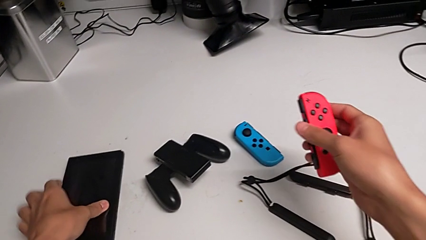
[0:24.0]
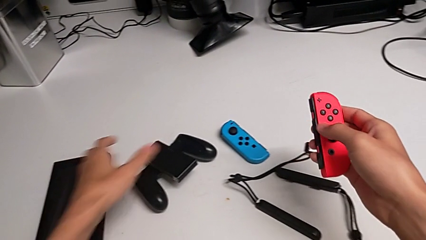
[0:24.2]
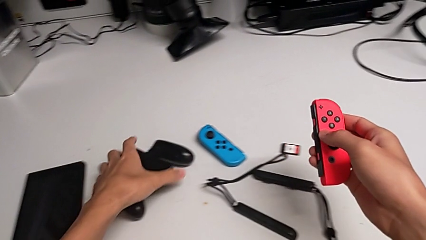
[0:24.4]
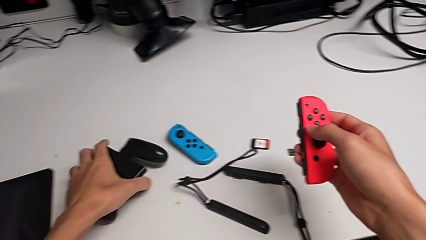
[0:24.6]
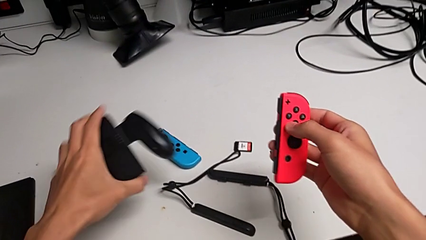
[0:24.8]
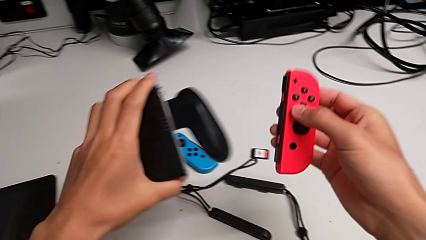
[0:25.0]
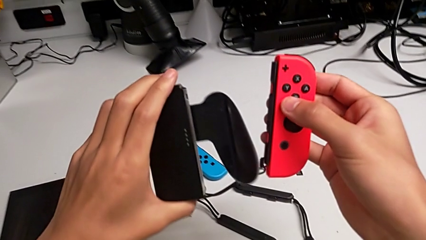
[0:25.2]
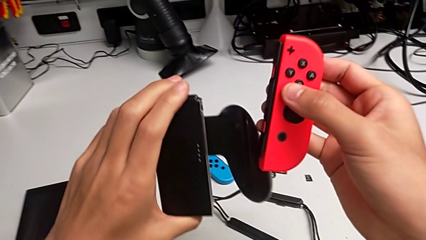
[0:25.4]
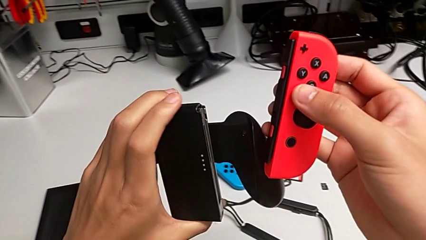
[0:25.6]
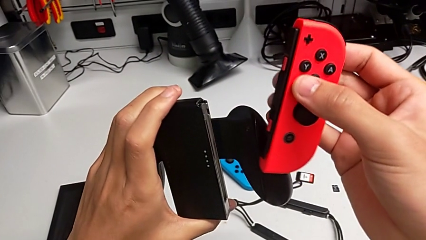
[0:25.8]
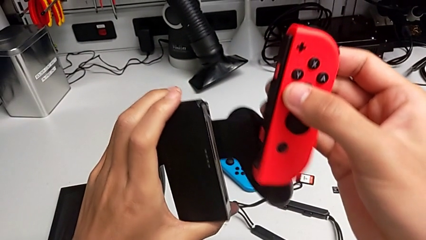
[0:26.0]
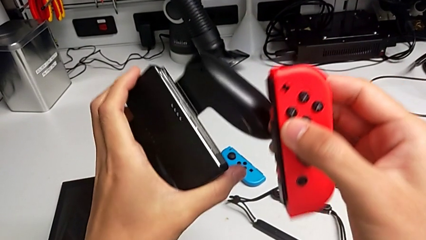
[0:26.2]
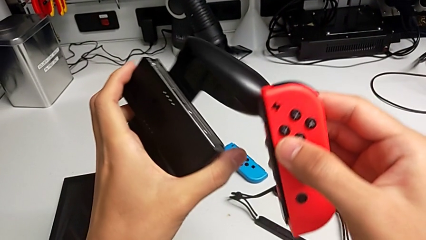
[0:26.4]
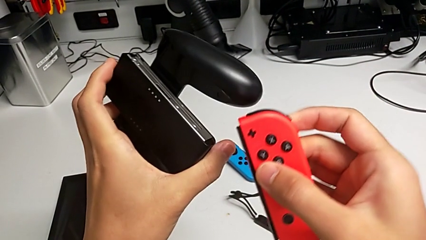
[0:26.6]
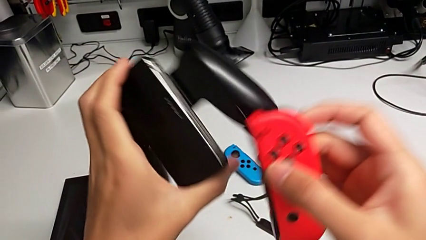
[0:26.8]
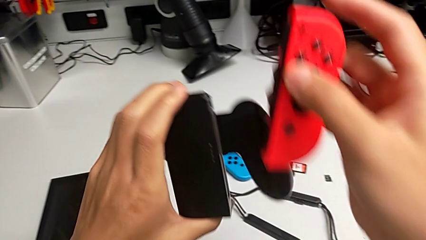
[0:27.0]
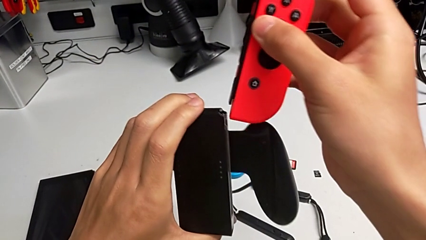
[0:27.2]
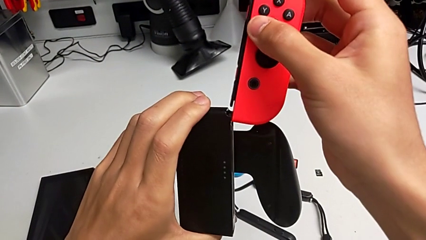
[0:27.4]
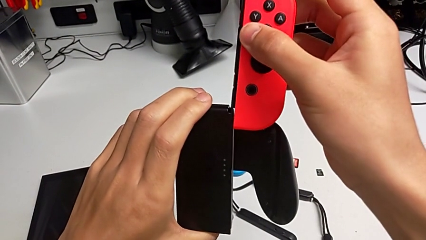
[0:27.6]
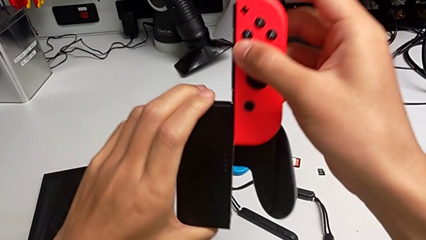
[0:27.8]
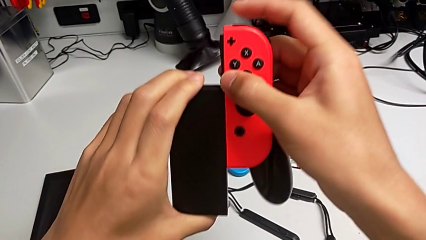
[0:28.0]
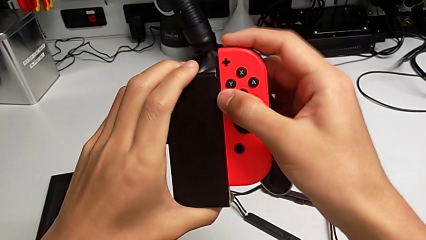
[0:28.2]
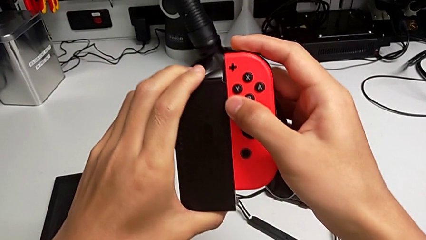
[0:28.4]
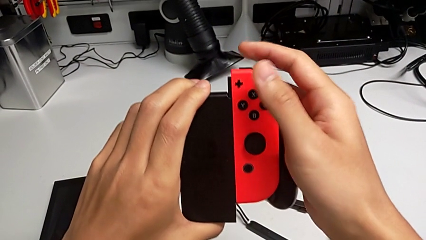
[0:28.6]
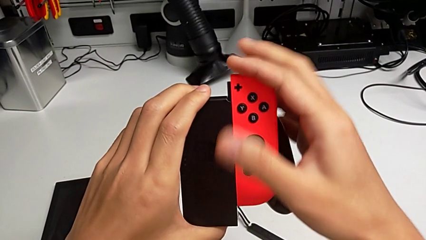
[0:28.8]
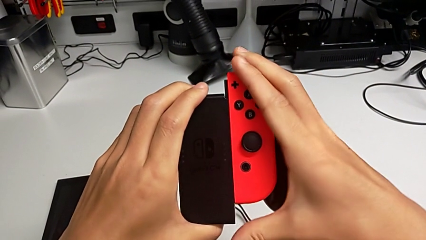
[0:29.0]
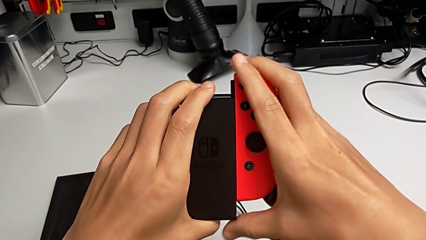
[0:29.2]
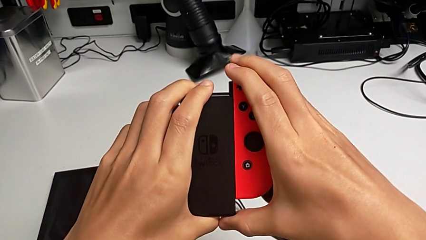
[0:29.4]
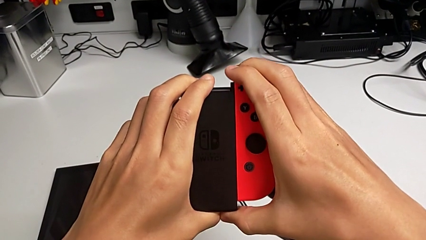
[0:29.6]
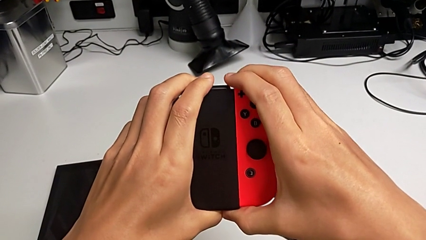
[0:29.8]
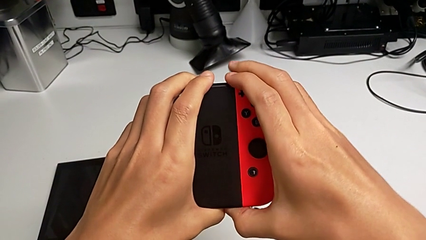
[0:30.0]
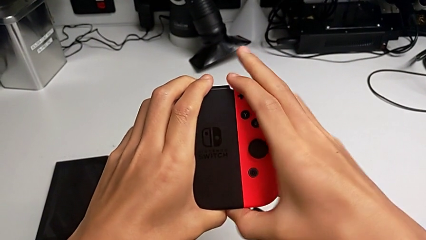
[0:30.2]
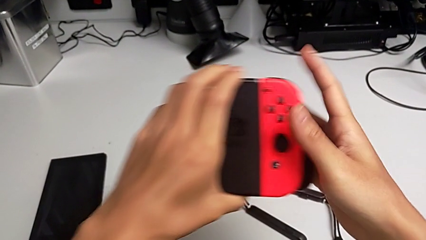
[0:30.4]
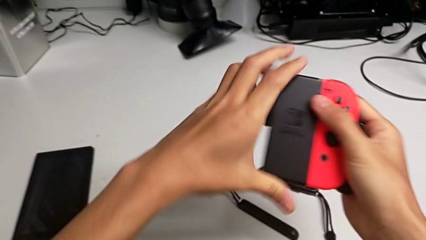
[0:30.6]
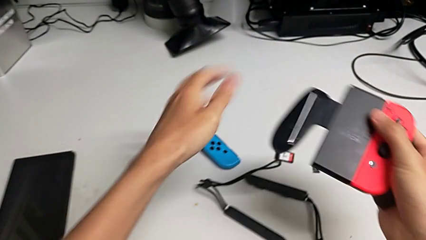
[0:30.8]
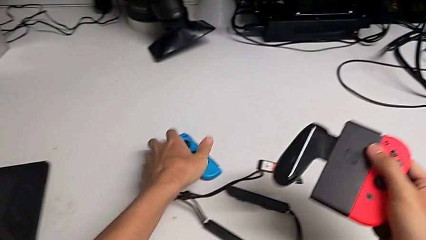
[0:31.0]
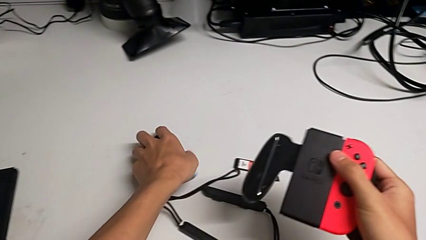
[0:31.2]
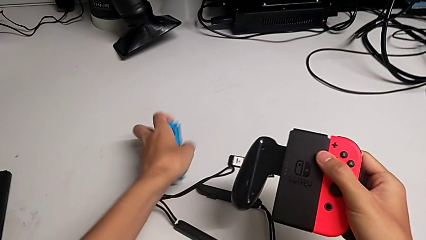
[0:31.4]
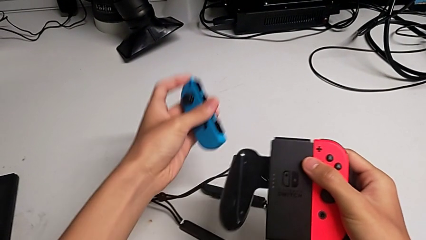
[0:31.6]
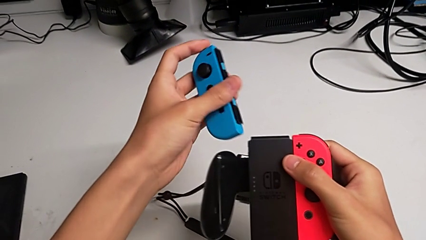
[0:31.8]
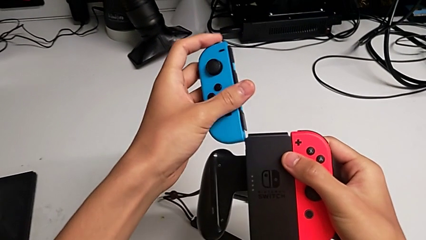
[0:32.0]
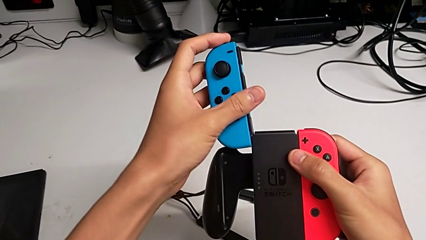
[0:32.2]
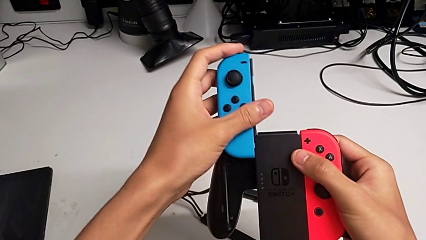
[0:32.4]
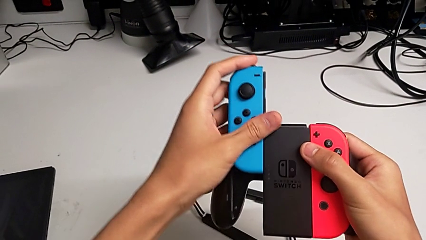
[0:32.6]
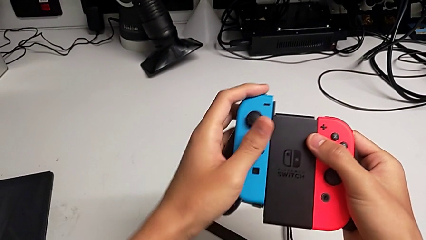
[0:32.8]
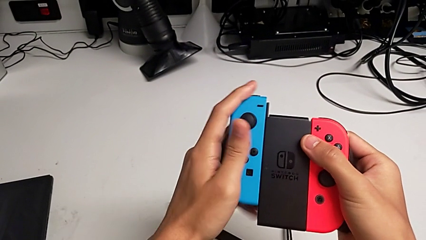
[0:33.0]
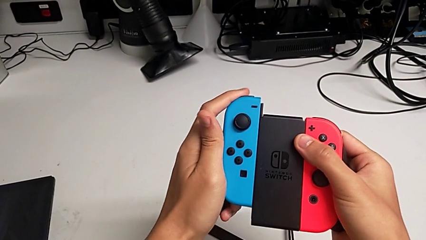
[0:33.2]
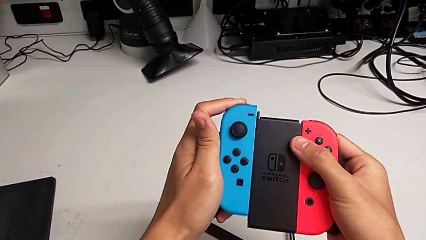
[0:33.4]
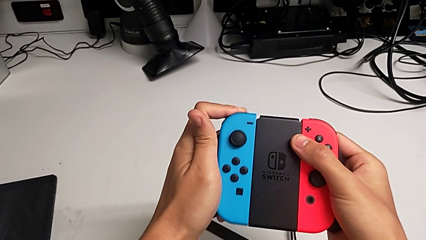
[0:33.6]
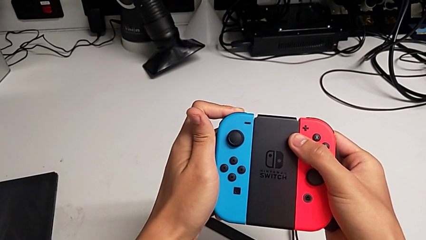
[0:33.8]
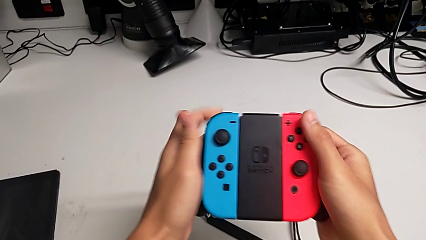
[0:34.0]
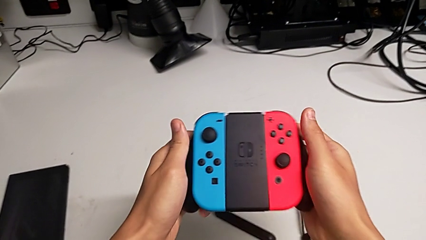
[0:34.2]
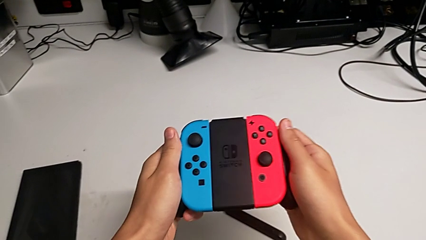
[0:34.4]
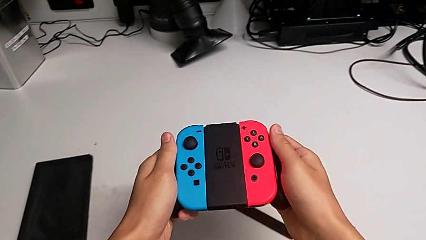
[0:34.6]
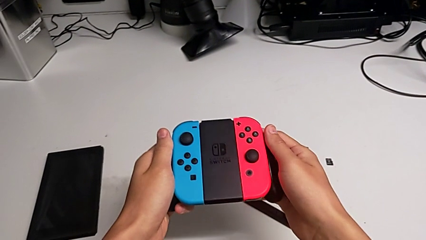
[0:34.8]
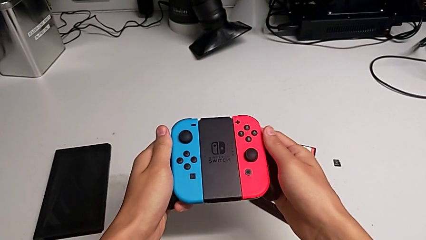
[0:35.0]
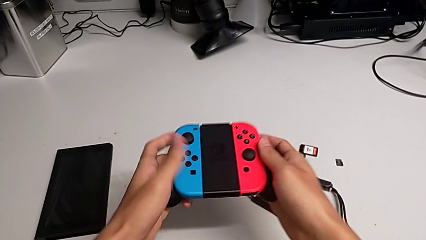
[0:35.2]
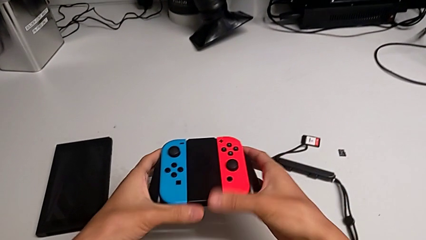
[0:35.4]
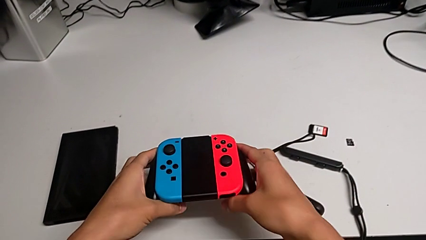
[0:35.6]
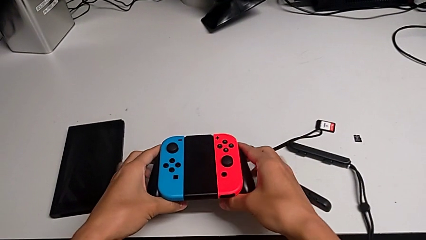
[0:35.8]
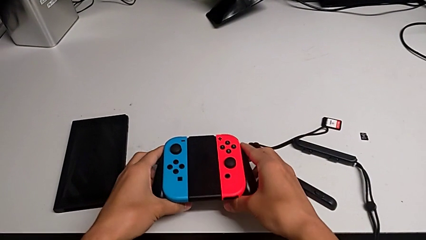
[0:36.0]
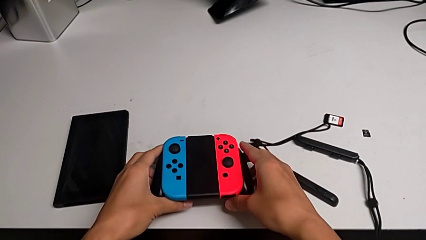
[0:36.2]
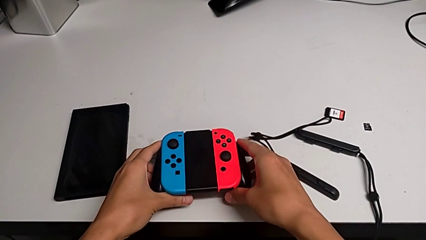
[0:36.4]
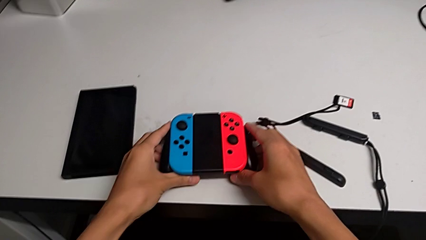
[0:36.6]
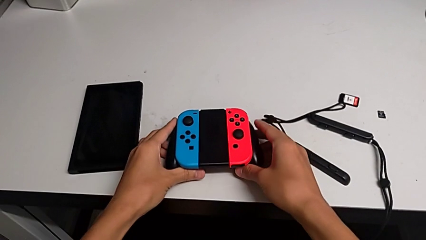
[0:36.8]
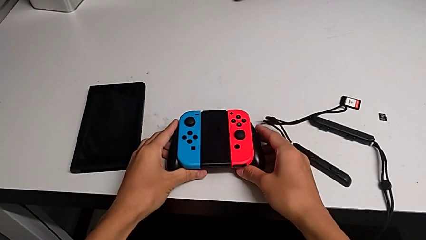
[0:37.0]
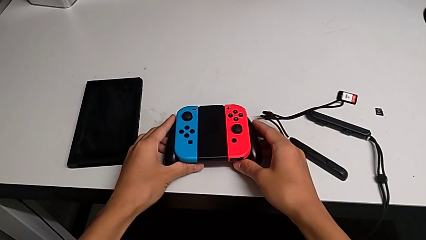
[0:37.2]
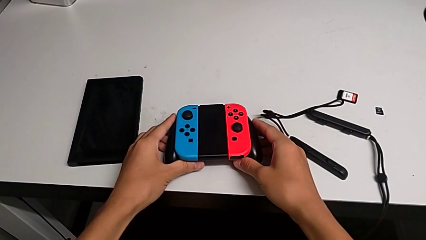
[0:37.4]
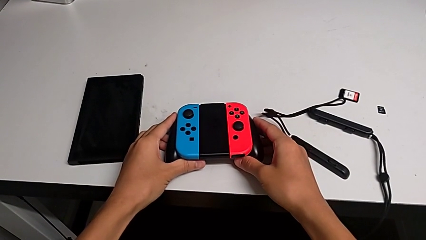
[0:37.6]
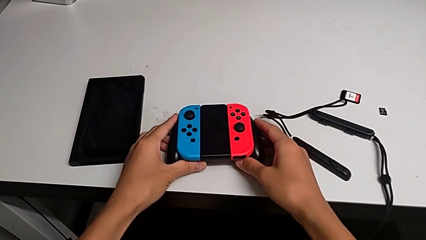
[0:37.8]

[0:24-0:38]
The camera wearer is inserting the joy-con controllers into the handheld mode. They place the Nintendo Switch, lift the comfort grip, place the red Joy-Con controller, insert it, grab the blue Joy-Con controller, place it, insert it and place the Joy-Con controller.

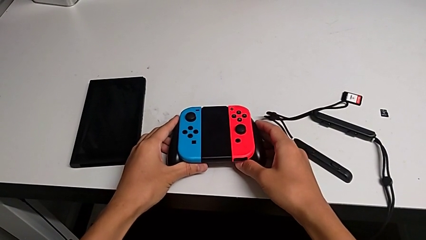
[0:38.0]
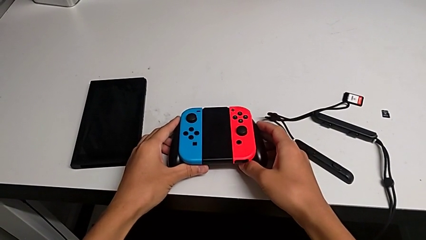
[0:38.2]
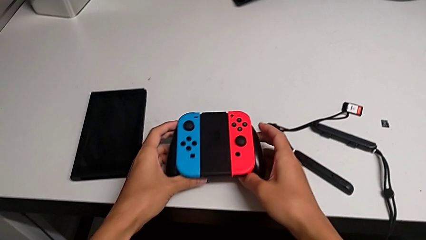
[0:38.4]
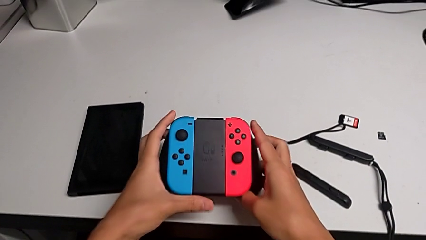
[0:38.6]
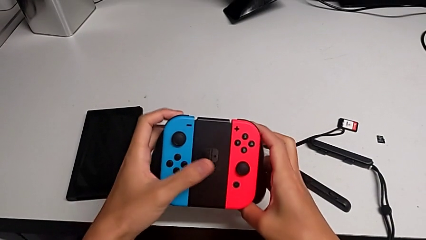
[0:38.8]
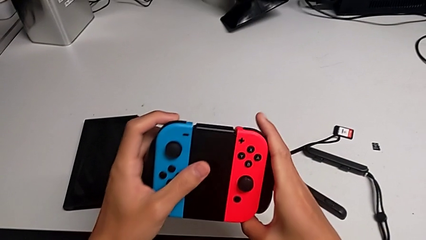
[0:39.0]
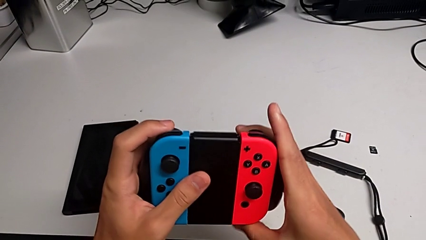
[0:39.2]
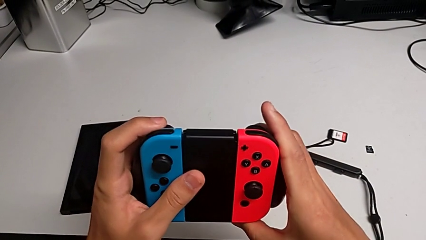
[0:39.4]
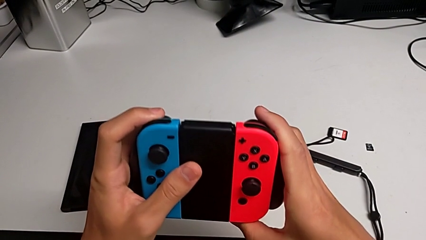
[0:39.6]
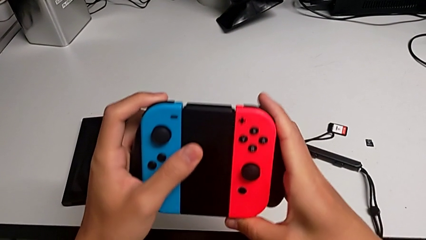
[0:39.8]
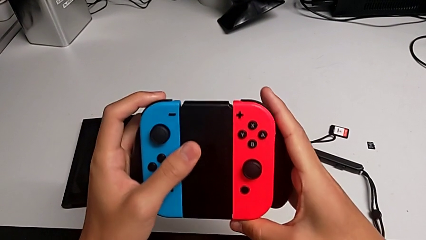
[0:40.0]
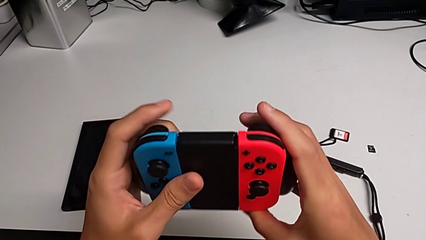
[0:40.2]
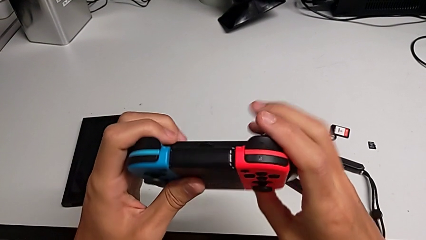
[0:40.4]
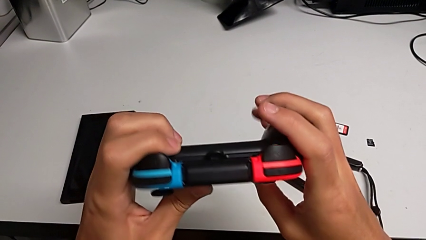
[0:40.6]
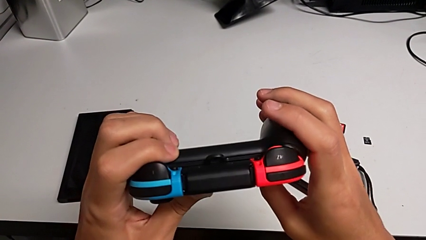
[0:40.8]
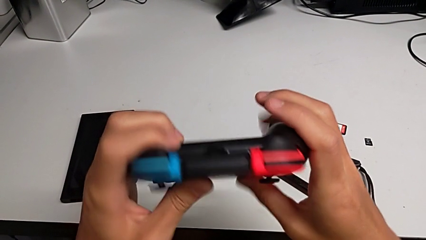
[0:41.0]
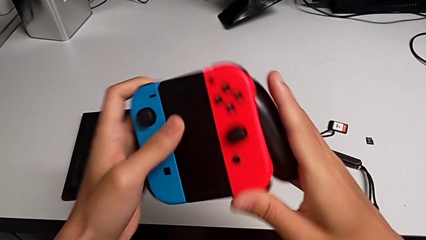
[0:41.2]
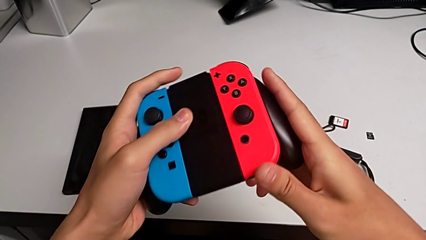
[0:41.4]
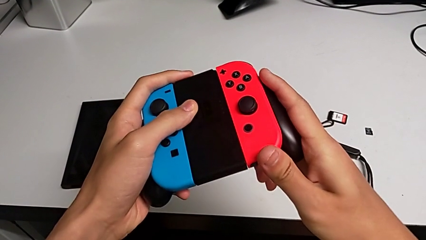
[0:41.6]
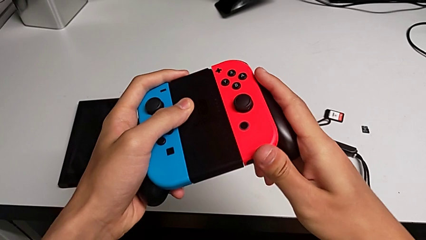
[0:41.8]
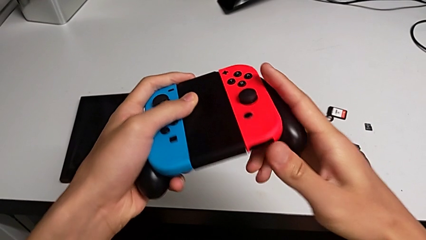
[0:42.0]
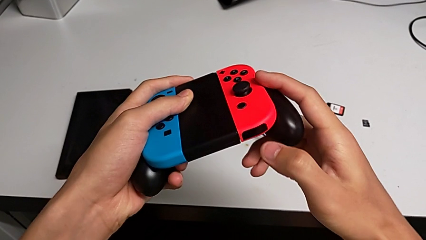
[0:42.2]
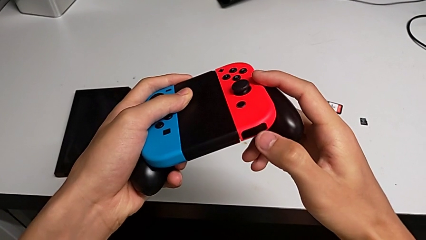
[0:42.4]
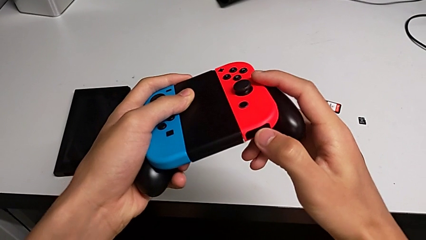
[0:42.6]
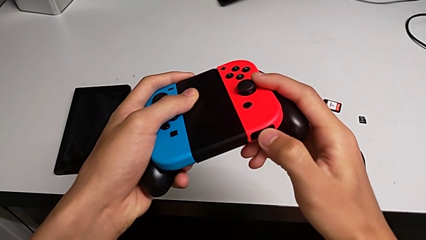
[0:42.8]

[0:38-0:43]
The camera wearer is removing the joy-con controllers from the handheld mode. They lift the comfort grip and inspect it.
